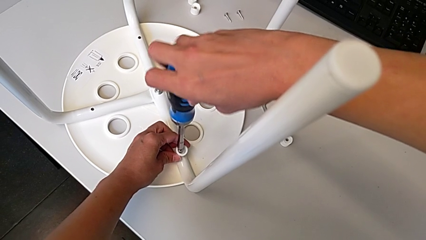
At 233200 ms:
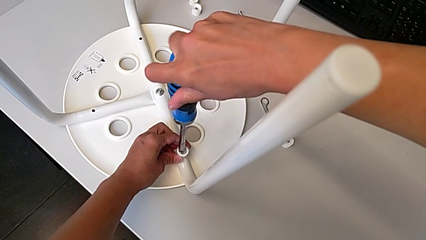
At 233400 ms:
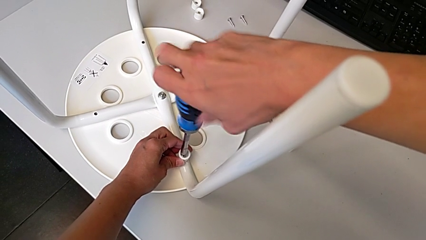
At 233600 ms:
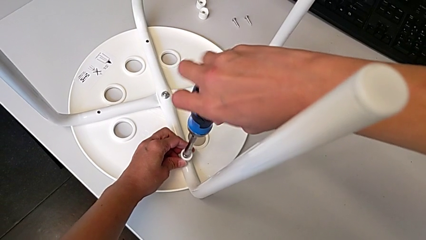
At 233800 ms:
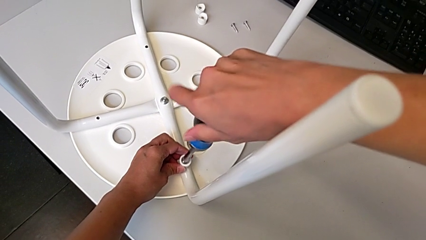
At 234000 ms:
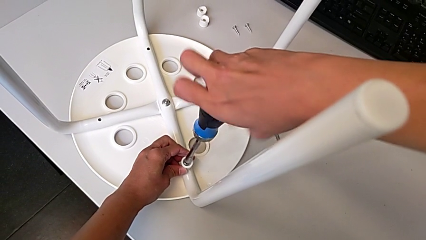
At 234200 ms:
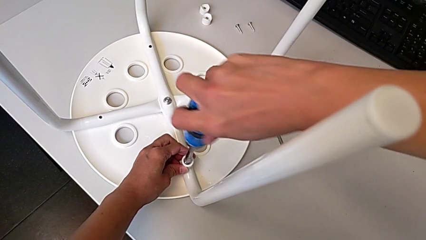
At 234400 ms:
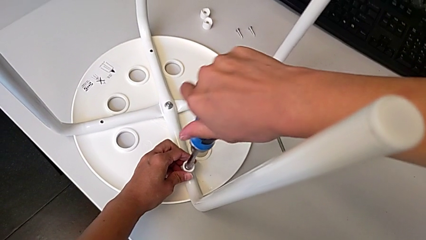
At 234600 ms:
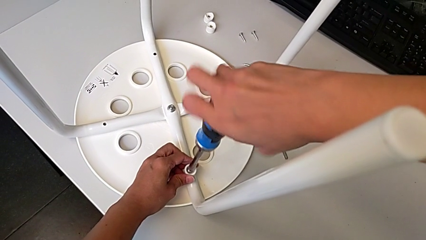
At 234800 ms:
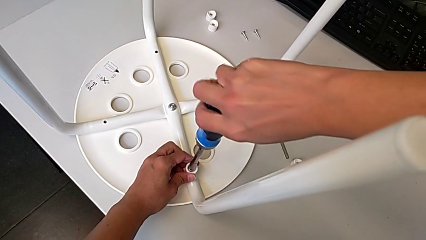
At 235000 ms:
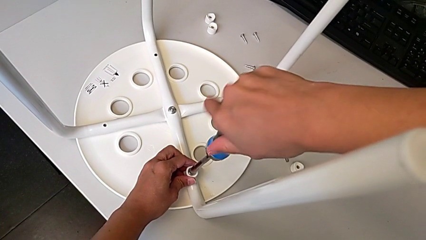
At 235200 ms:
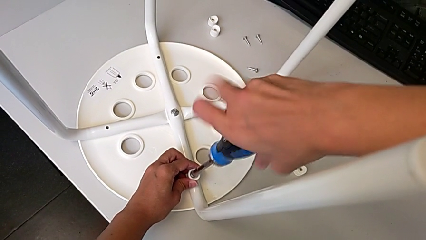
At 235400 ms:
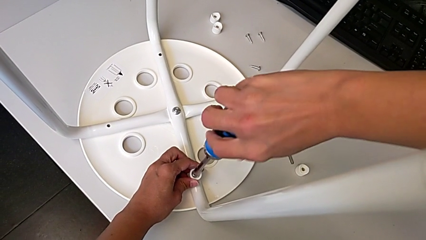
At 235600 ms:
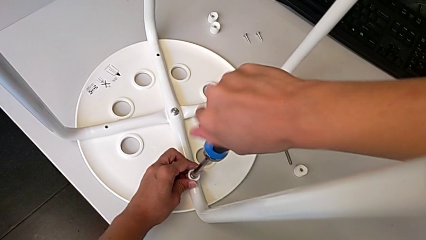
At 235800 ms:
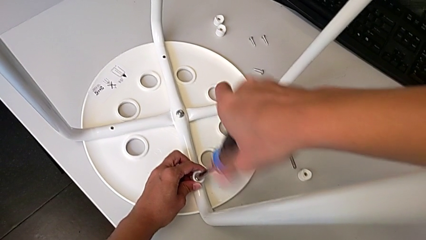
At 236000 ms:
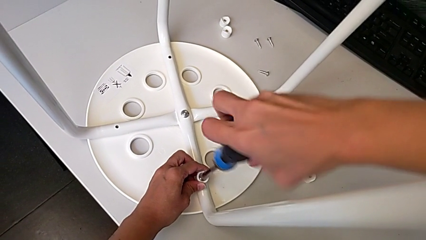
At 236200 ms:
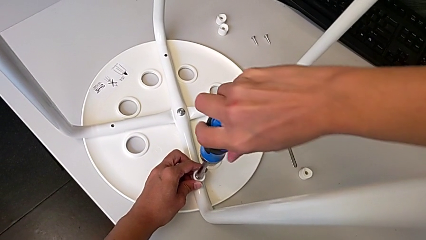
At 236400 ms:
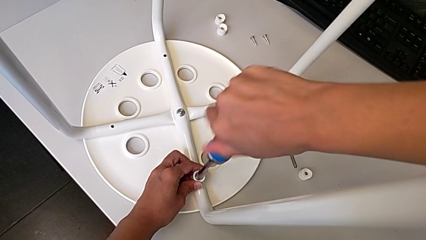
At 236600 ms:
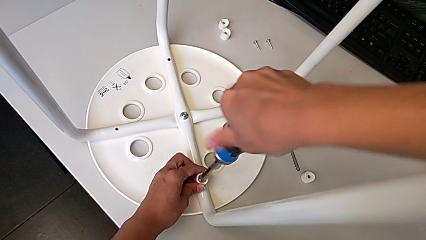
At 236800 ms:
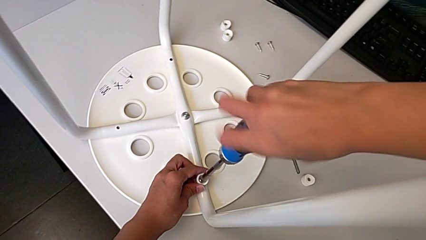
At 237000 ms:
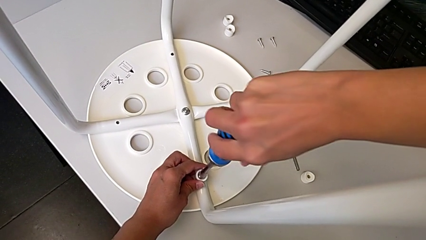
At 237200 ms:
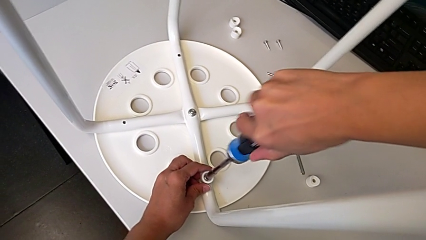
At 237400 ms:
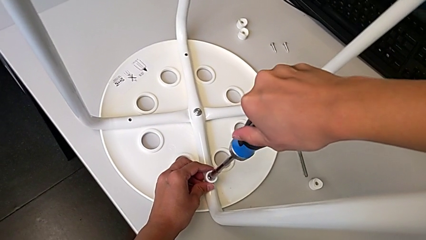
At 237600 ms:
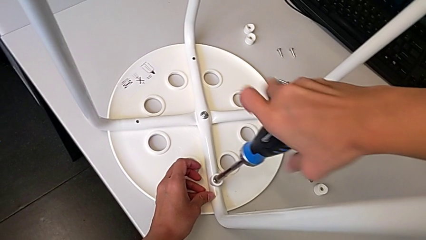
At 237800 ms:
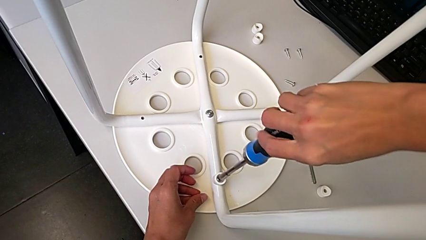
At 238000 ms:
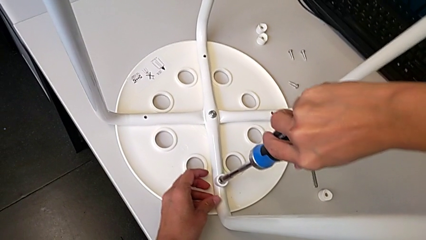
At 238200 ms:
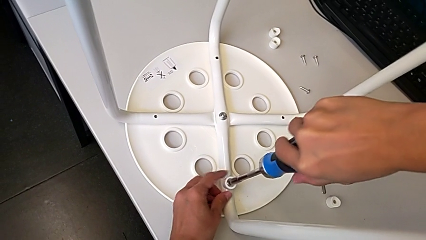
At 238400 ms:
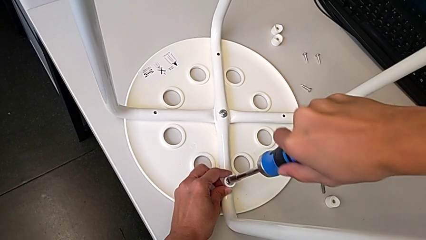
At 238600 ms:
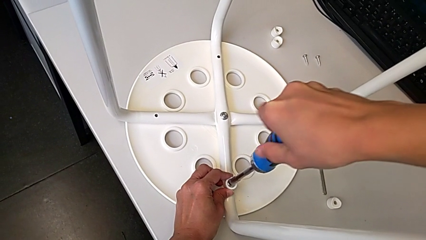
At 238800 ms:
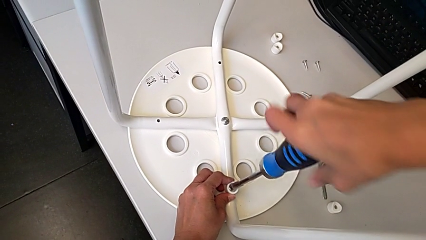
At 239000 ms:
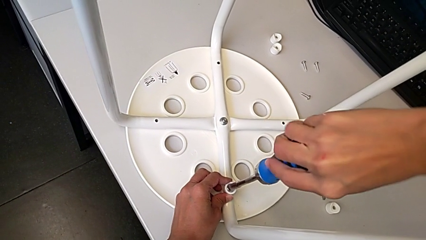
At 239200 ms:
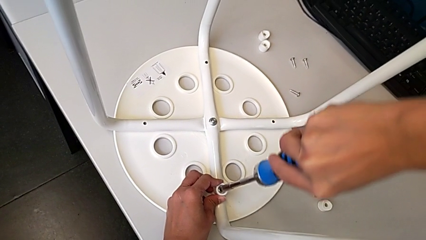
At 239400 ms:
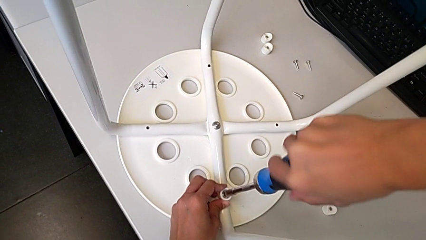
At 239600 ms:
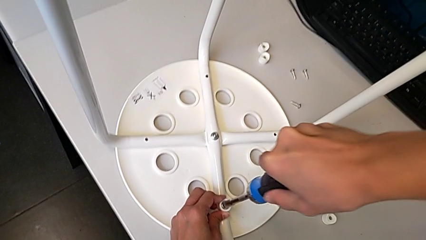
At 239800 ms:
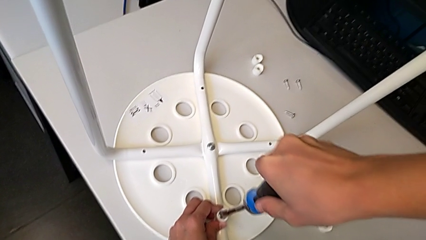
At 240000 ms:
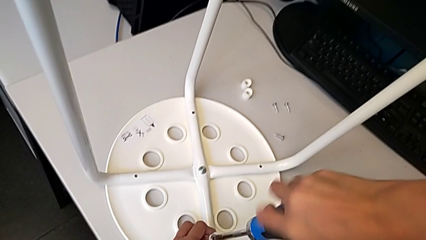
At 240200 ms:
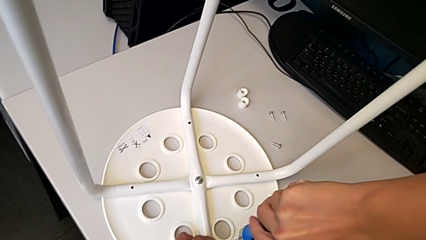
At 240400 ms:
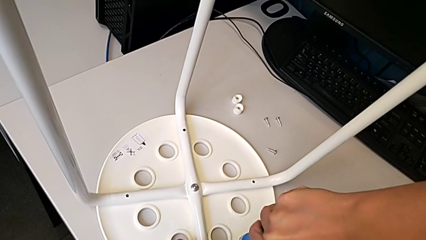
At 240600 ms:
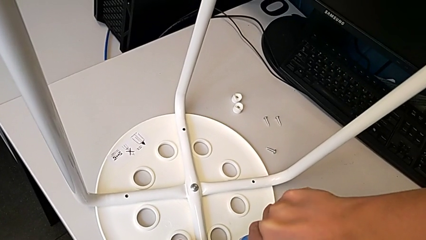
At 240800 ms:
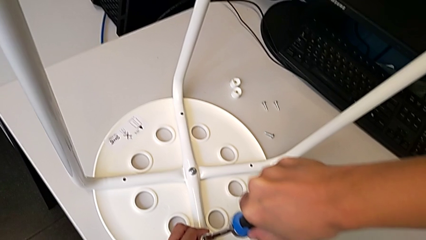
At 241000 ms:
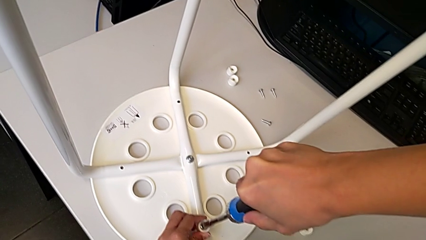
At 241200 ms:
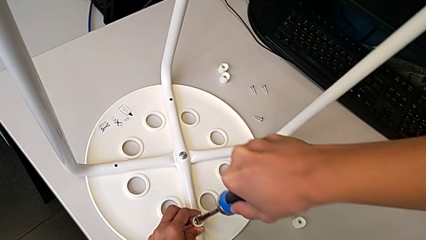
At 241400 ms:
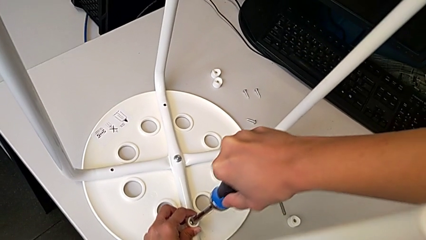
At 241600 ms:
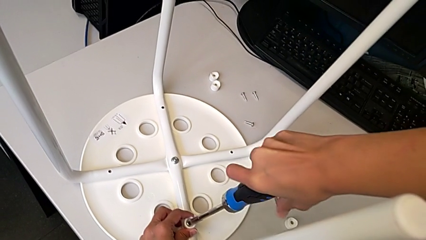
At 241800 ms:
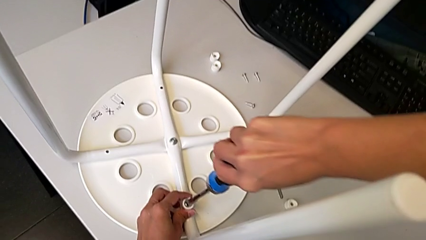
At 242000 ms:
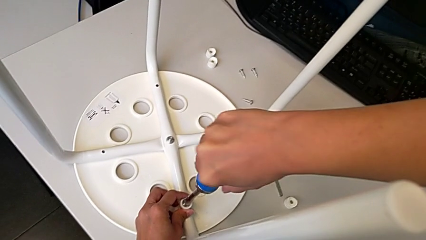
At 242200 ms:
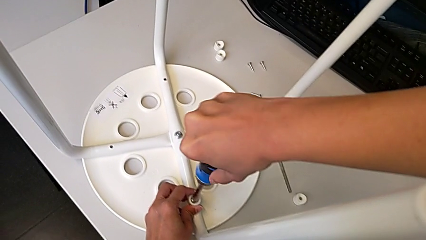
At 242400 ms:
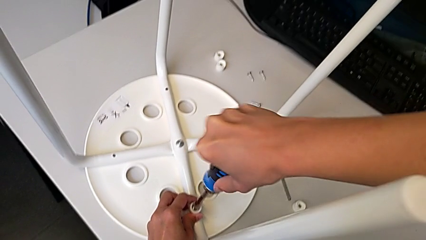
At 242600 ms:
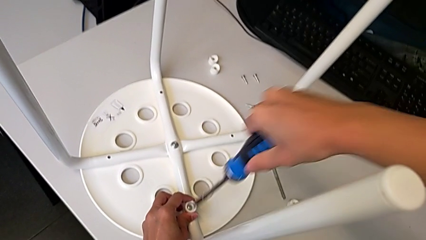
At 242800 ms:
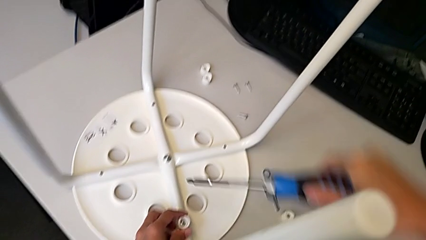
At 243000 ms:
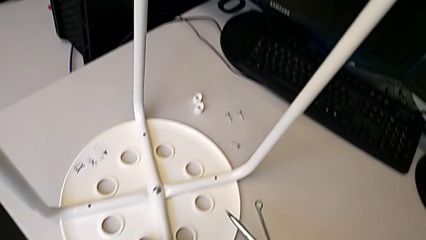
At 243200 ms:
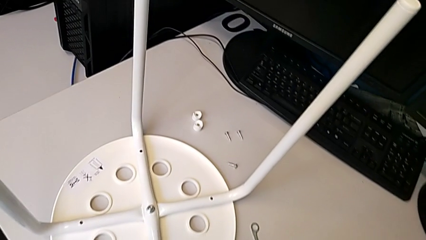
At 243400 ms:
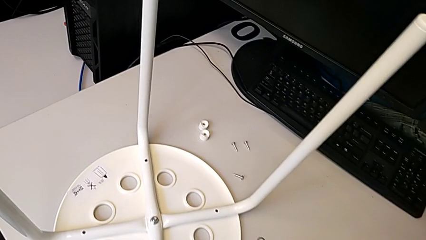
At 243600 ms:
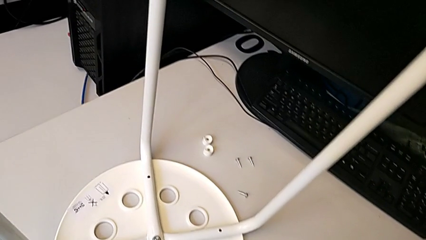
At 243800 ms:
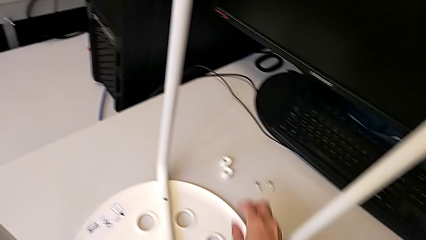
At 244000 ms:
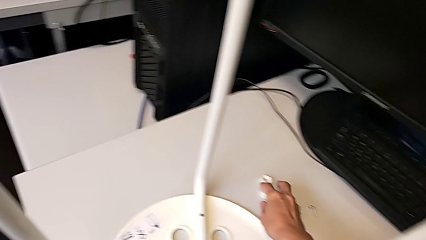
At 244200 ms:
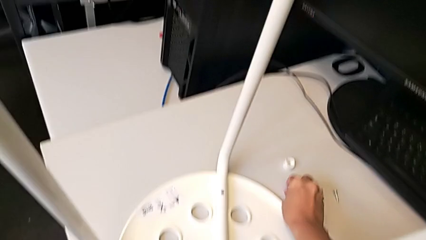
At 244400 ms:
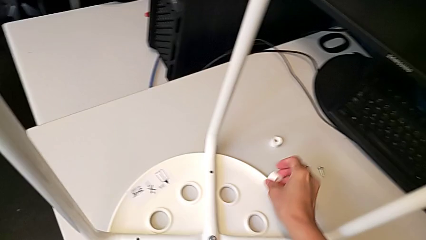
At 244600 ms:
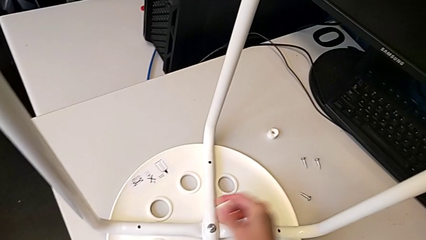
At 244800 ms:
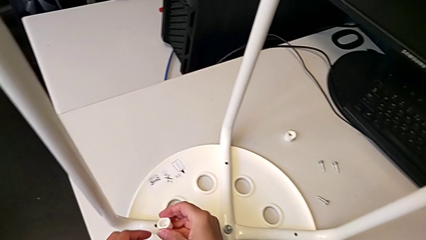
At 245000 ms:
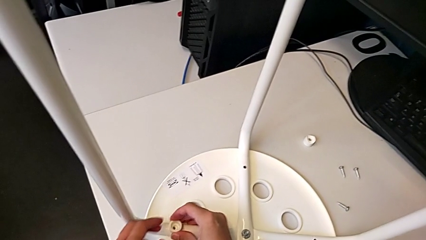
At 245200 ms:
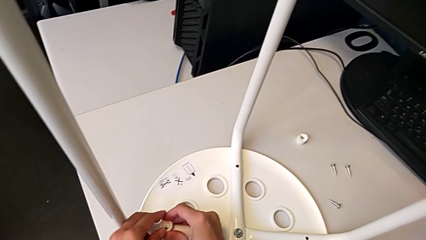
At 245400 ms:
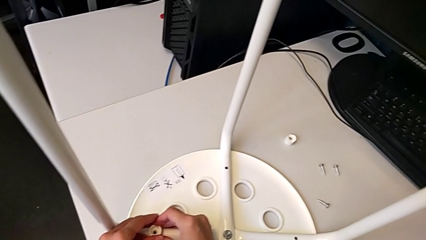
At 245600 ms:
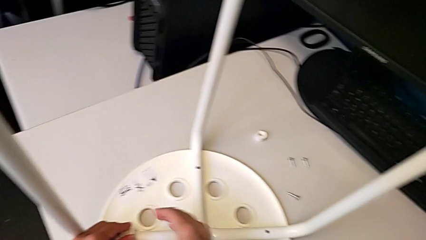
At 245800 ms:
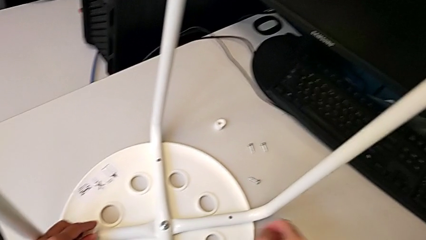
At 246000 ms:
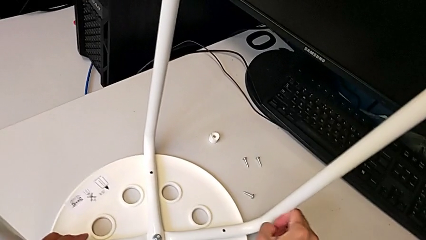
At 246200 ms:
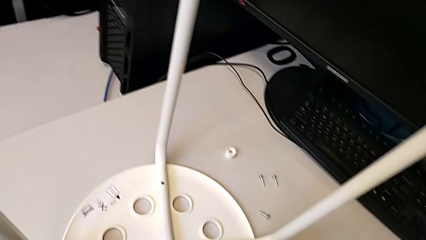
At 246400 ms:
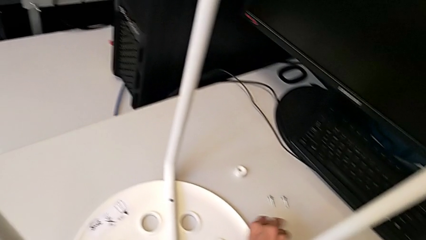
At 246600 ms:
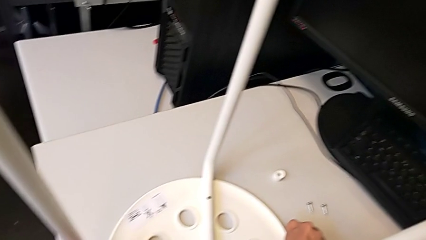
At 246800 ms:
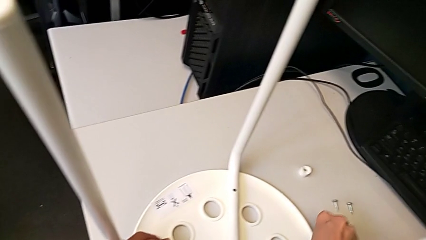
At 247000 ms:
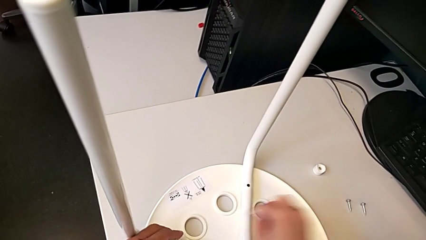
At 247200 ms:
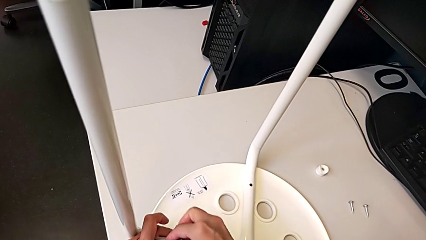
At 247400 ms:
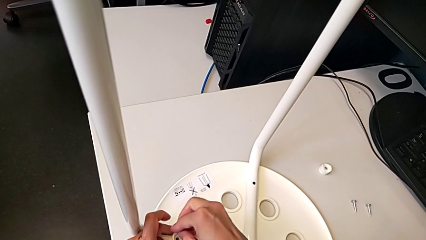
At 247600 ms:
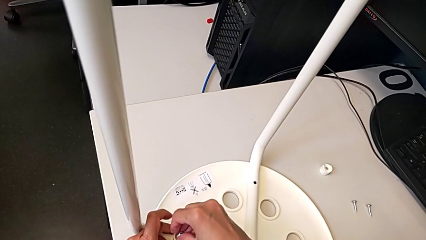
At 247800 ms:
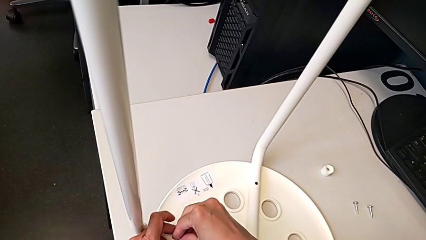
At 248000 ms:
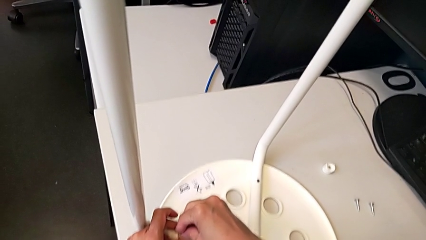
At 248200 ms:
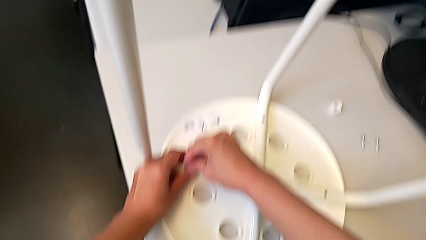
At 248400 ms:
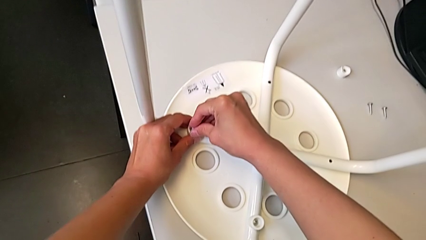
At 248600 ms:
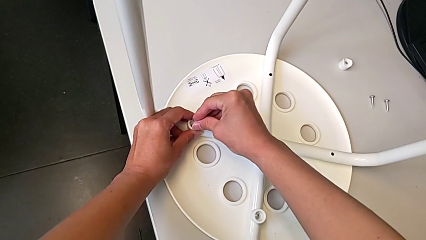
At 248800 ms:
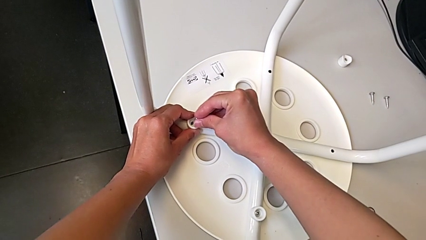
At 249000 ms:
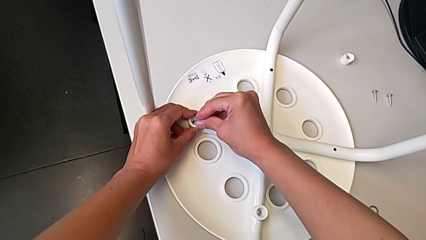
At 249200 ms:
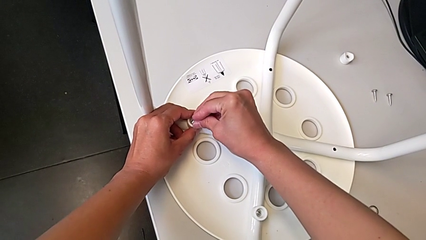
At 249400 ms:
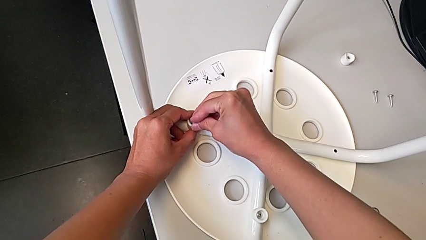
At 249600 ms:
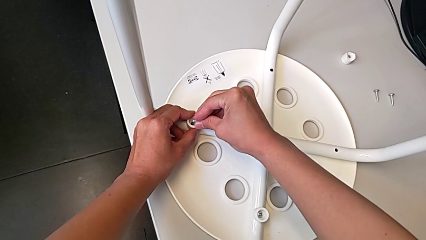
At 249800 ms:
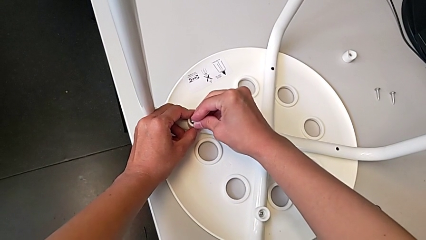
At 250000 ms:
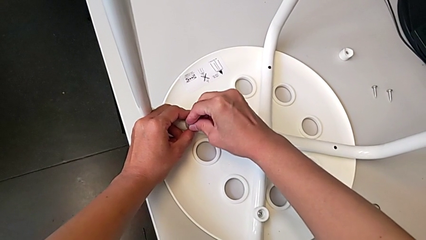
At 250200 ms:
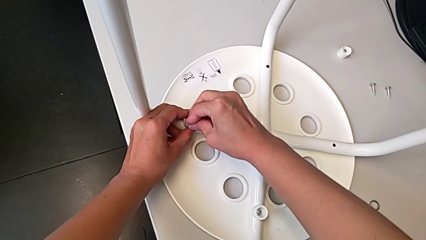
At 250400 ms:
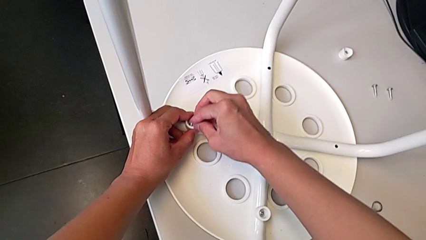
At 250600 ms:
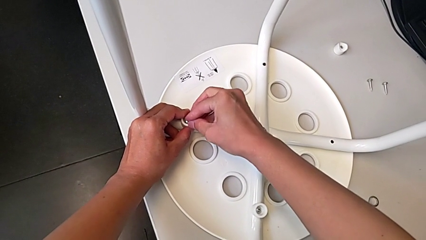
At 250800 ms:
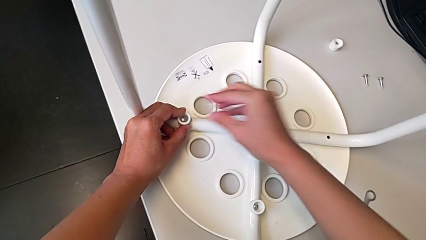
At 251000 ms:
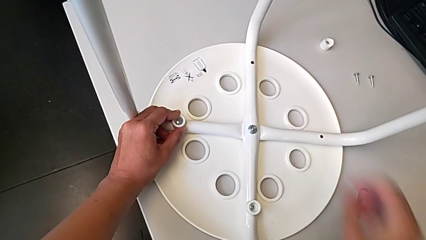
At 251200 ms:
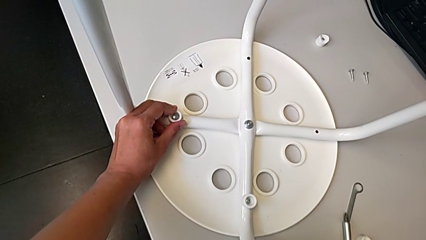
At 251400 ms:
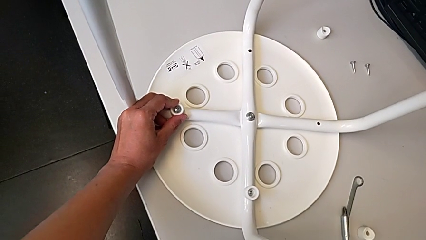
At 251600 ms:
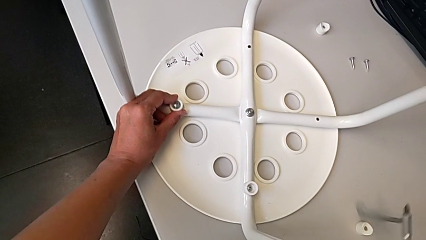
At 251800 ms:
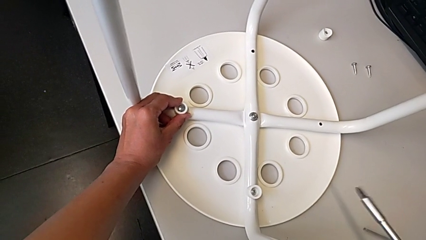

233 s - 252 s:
The camera wearer is screwing the legs onto the stool. They keep screwing the screw, withdraw the screwdriver, place it, grab the washer, align it, grab the screw, insert it and grab the screwdriver.
